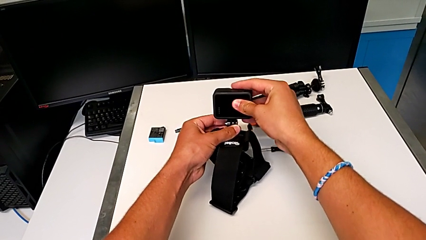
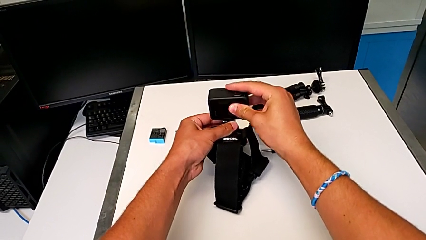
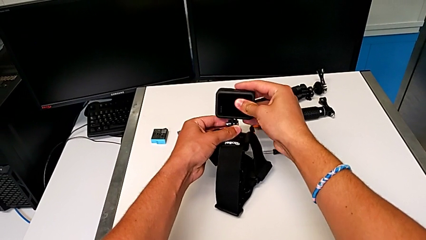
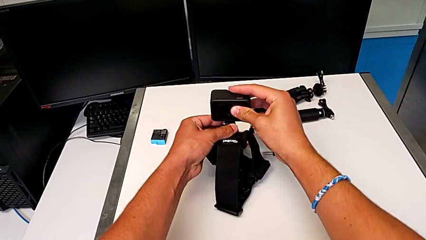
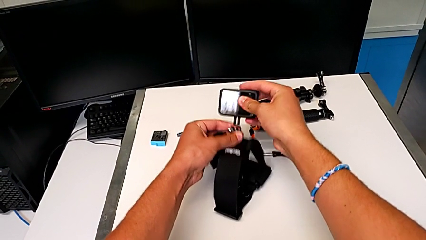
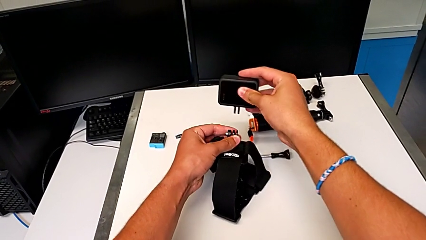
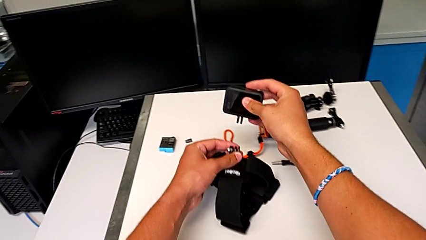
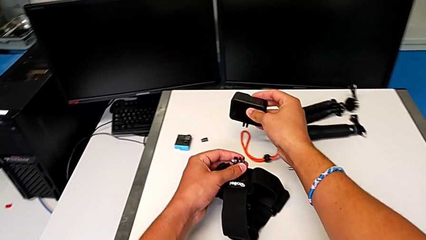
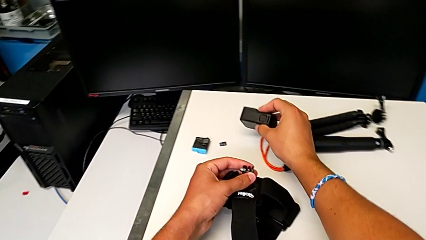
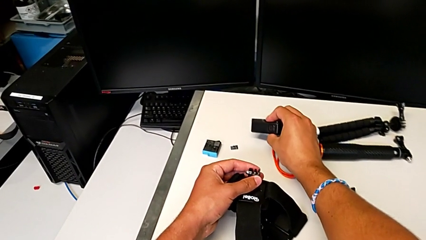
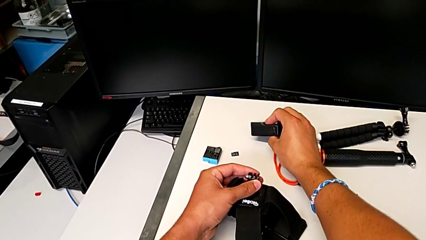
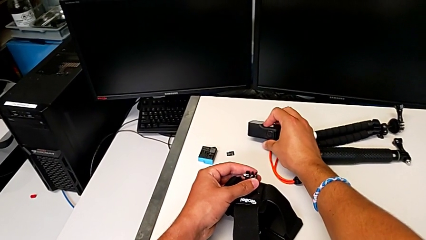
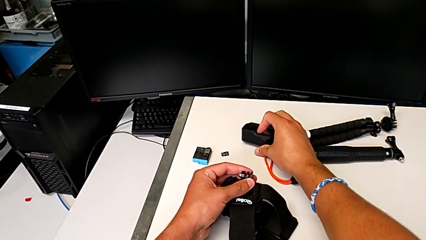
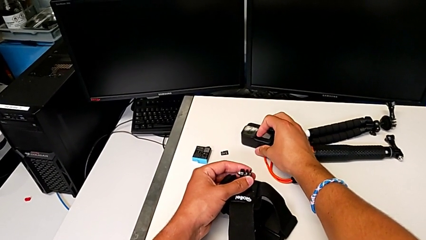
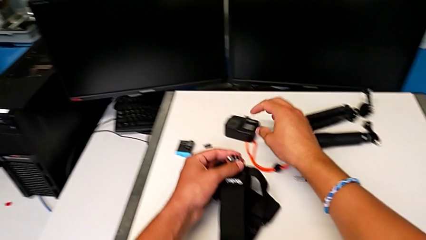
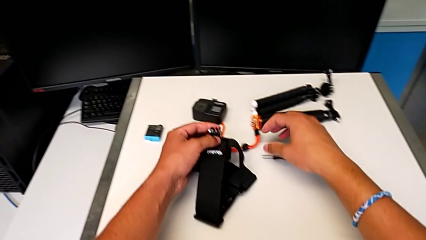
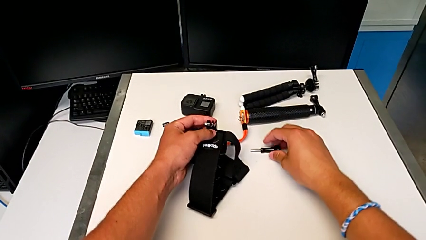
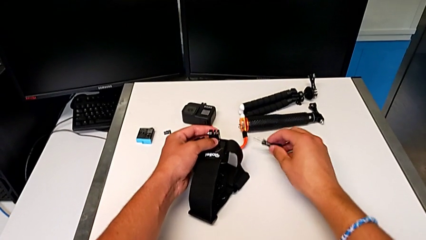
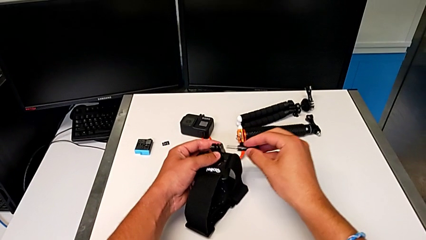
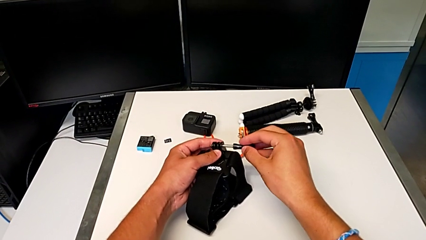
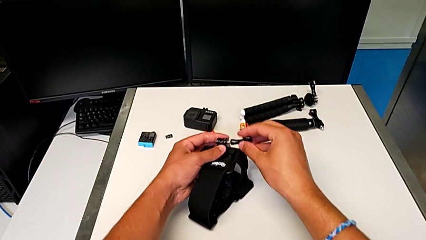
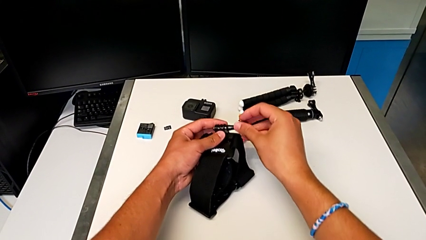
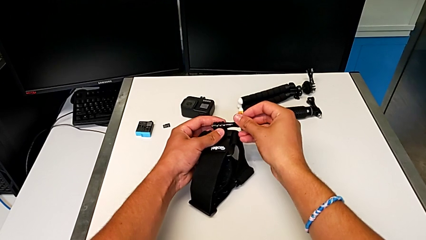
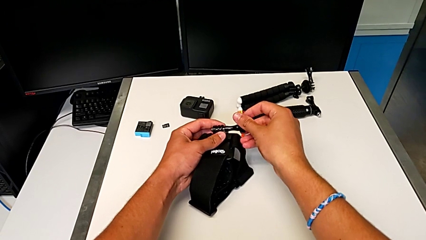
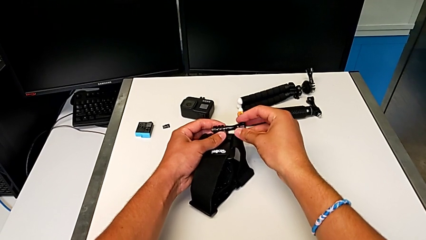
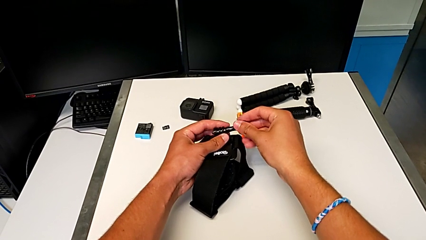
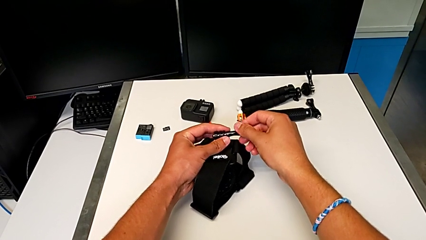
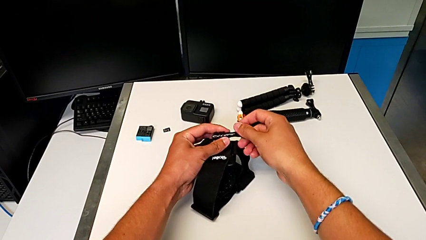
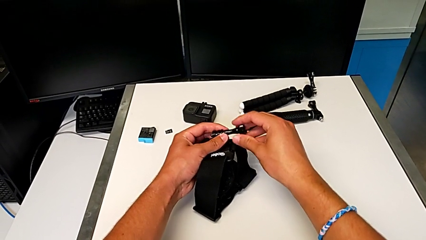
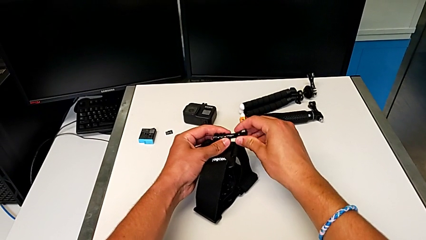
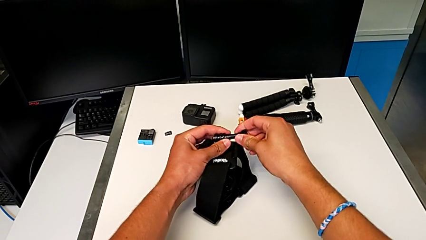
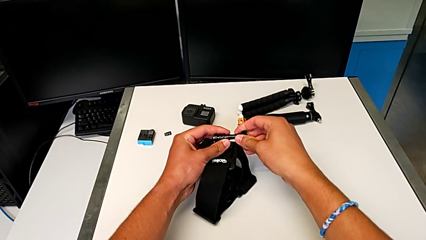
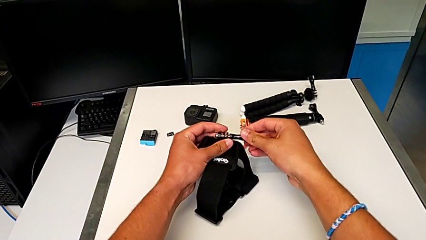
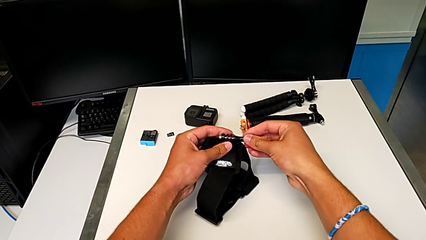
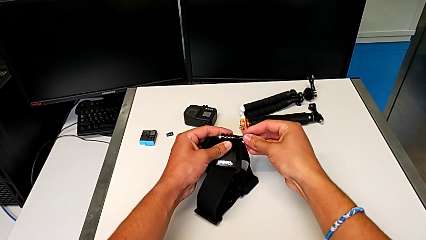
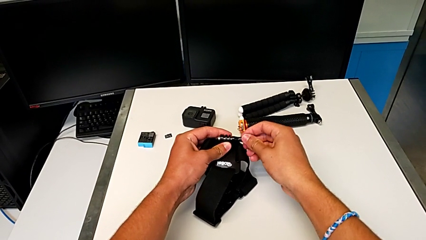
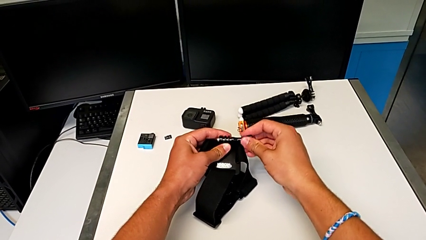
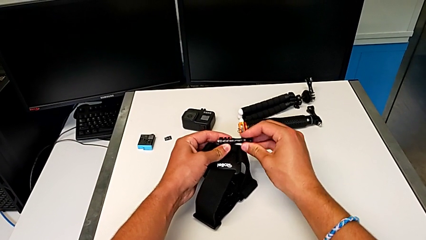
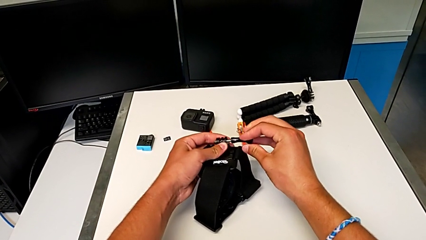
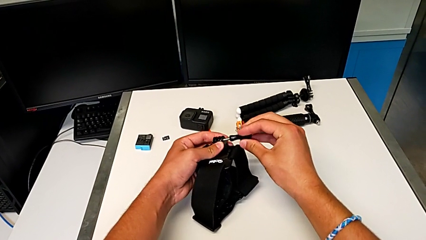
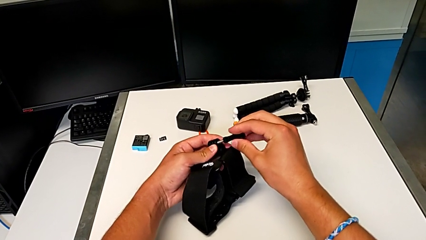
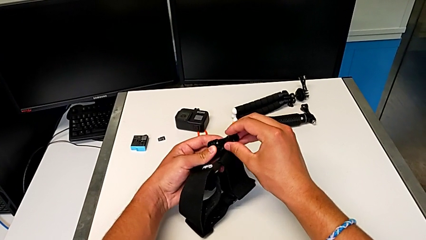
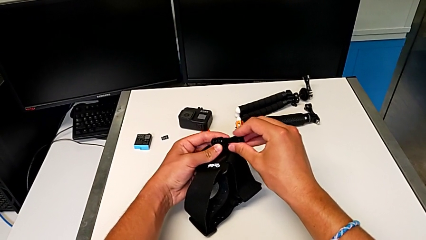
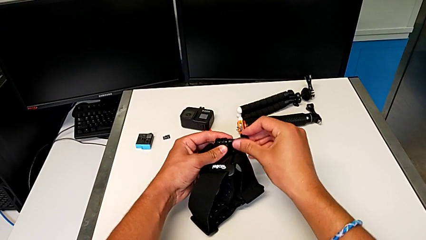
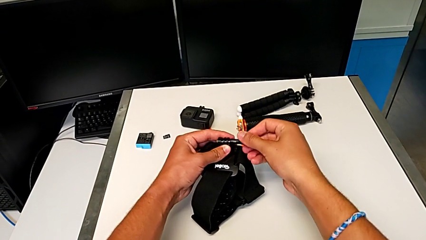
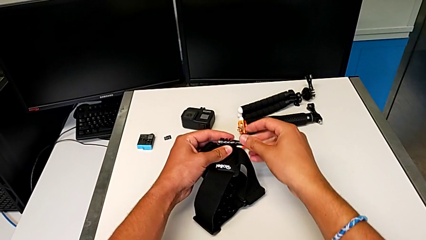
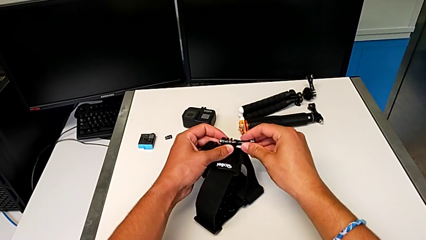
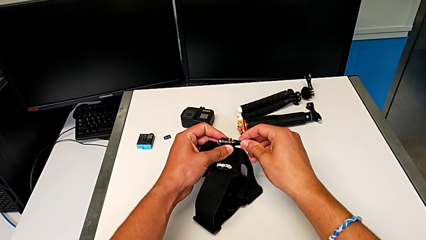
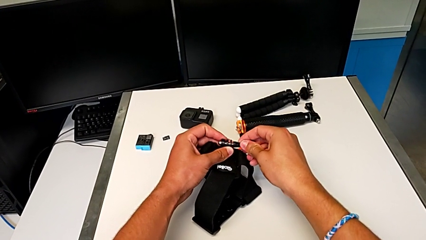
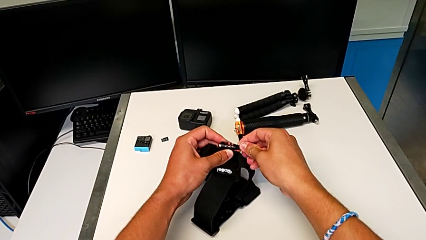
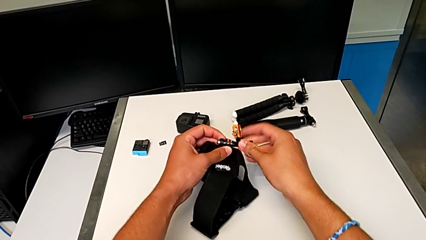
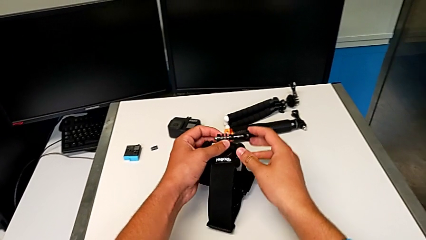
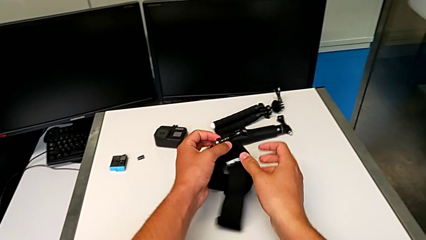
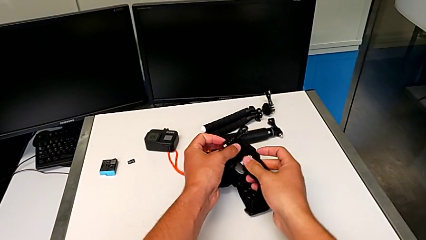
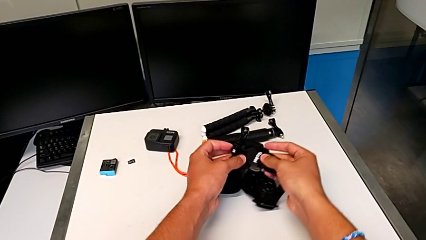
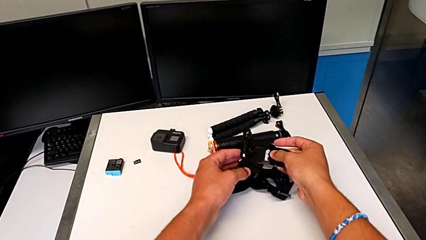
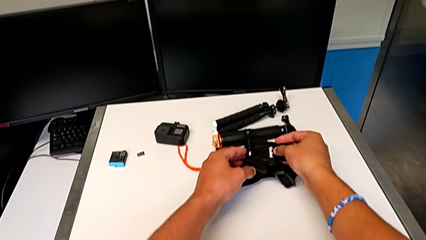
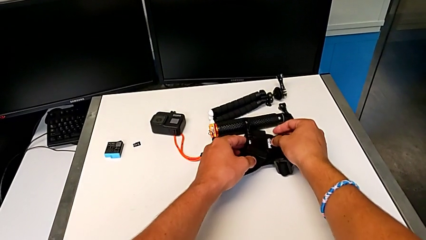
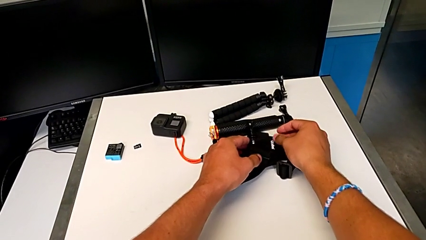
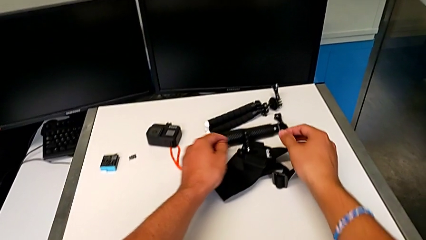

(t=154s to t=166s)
The camera wearer is removing the GoPro from the strap. They disassemble the GoPro, withdraw it, screw the screw and withdraw the strap.

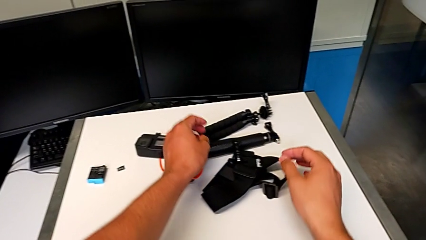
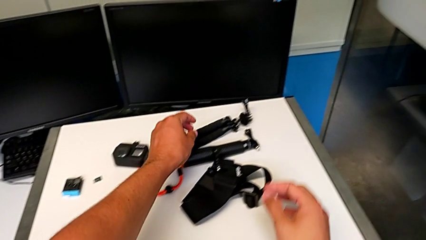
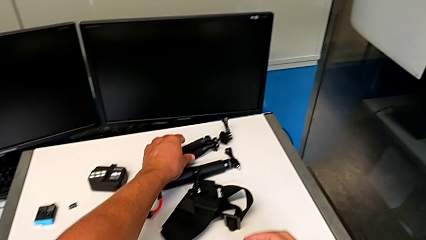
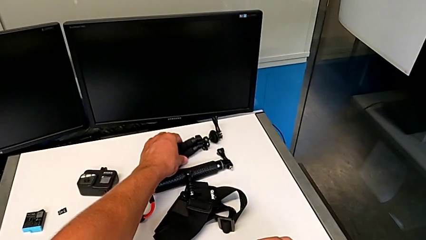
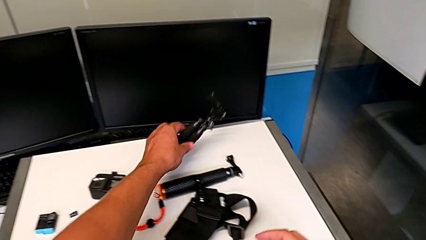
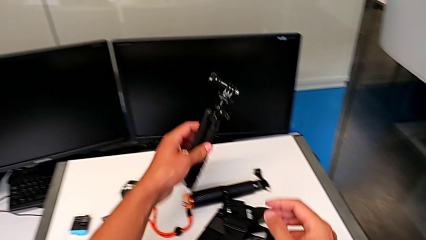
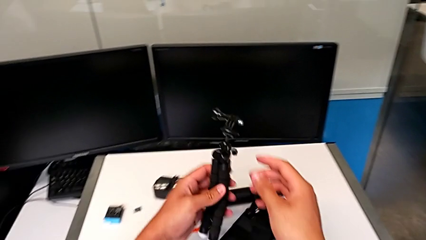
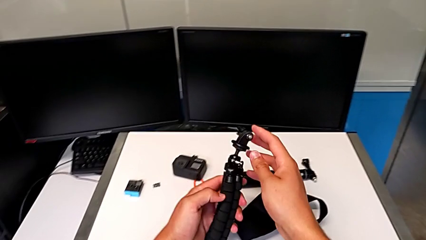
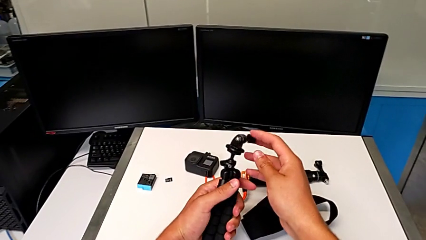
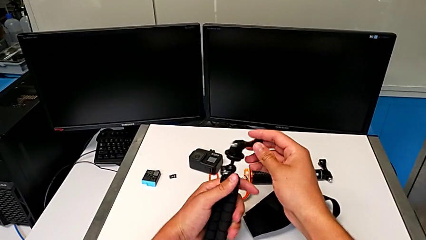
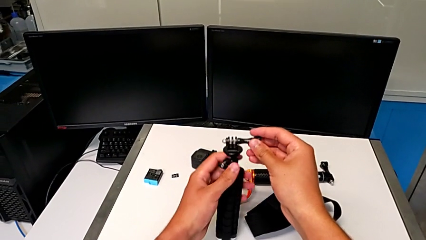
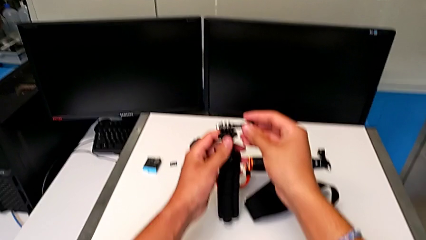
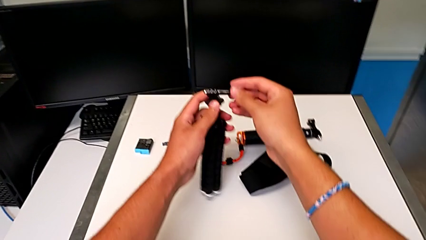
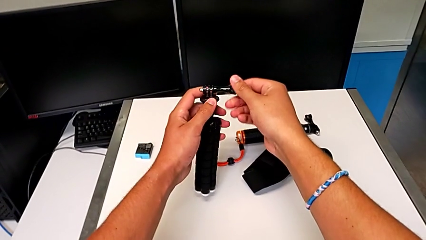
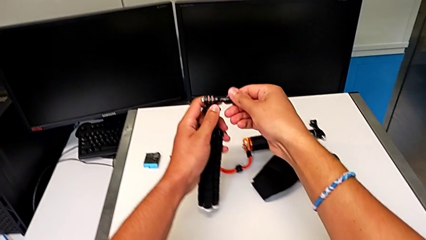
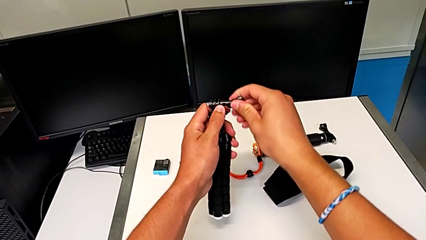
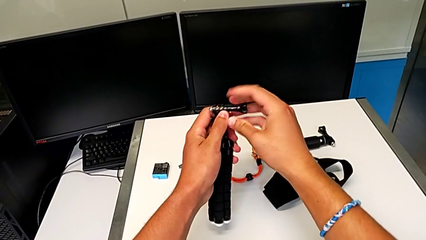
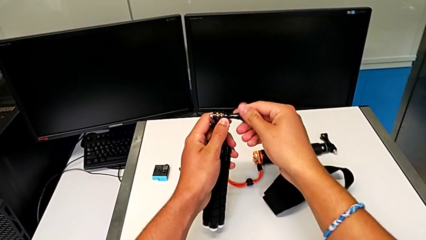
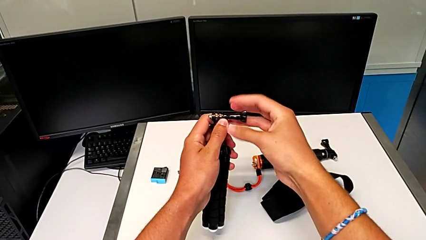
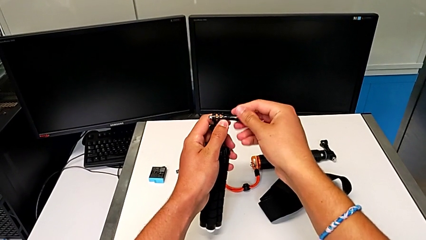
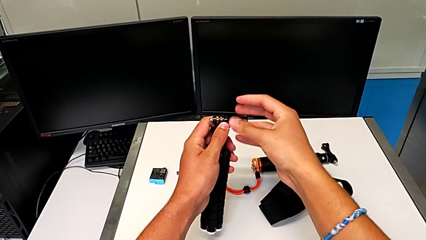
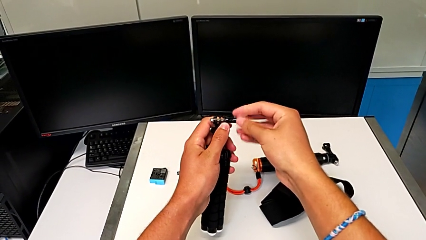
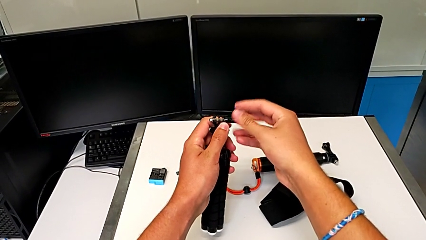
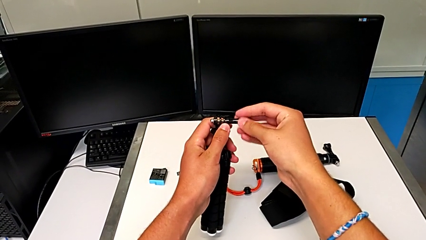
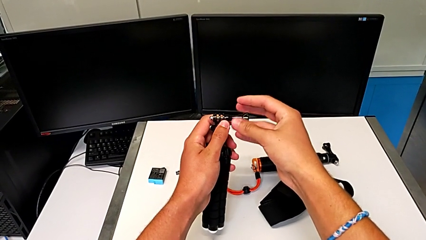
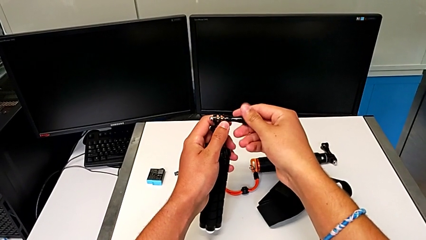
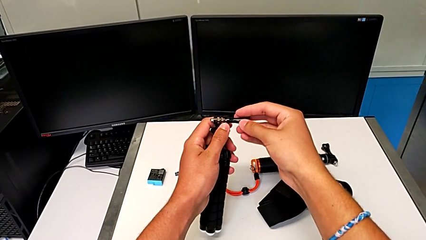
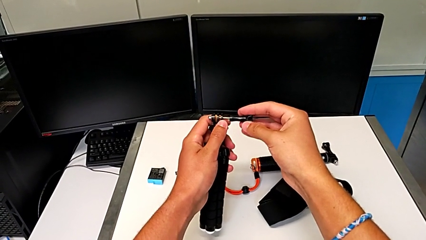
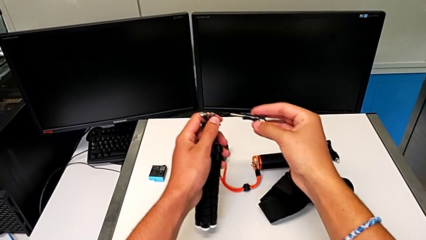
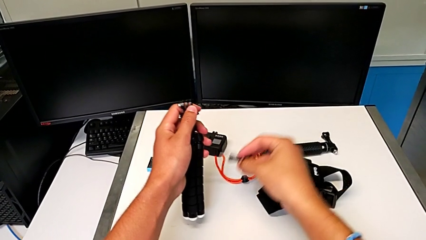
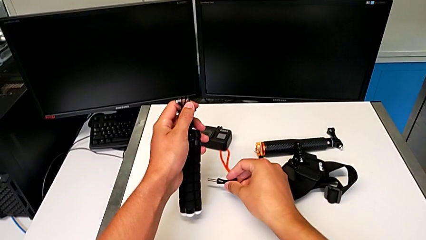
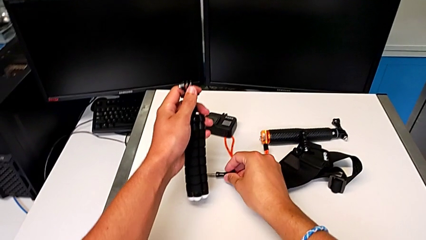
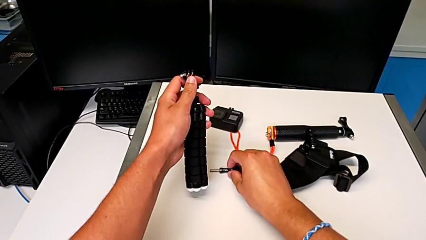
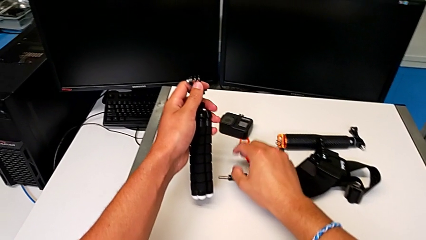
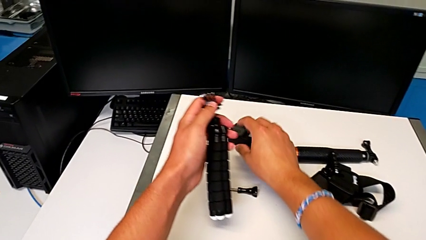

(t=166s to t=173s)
The camera wearer is placing the GoPro on the tripod. They grab the tripod, unscrew the screw and withdraw it.
